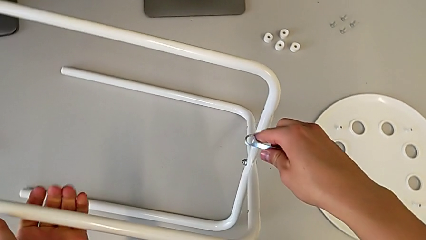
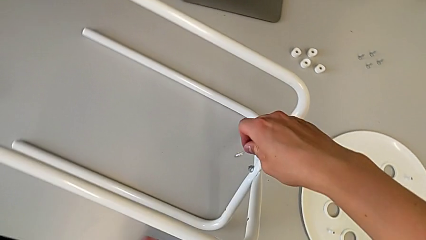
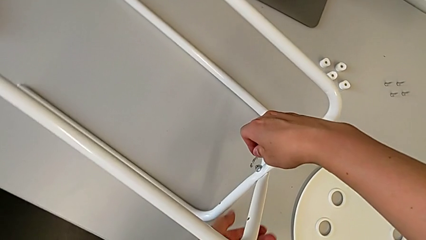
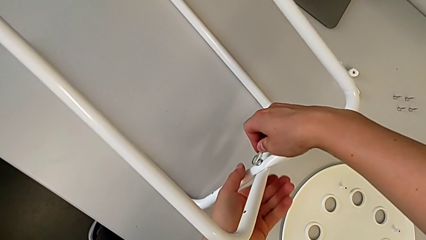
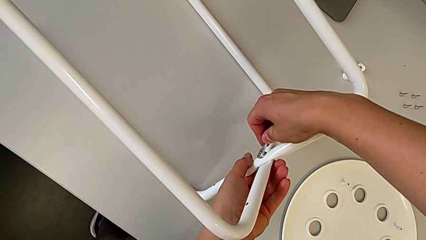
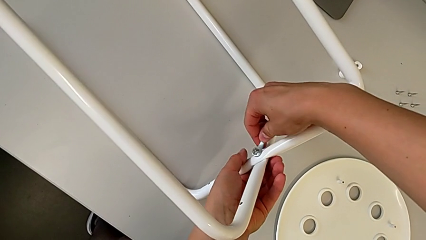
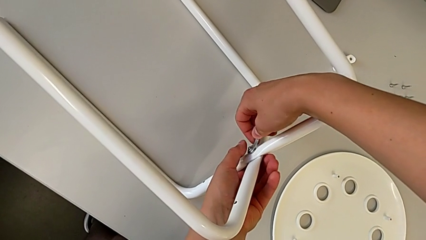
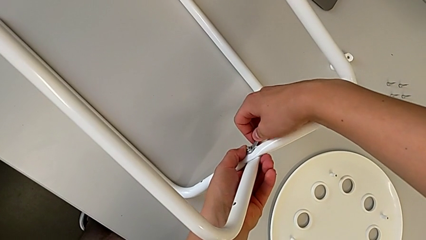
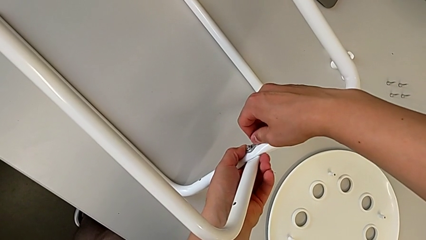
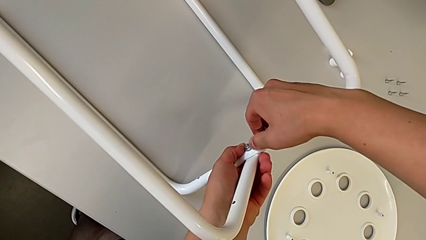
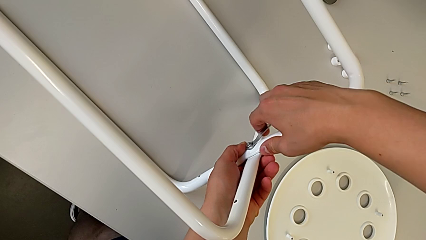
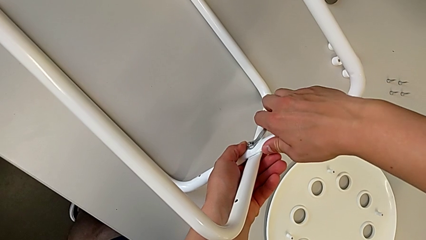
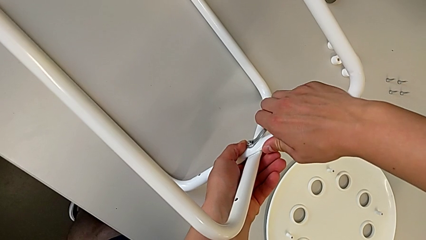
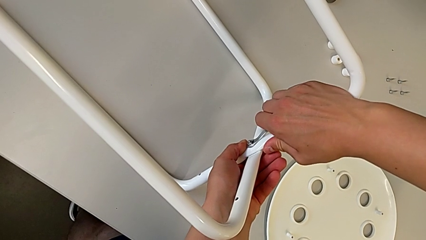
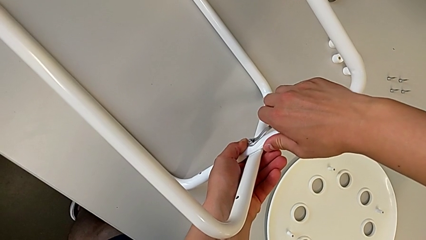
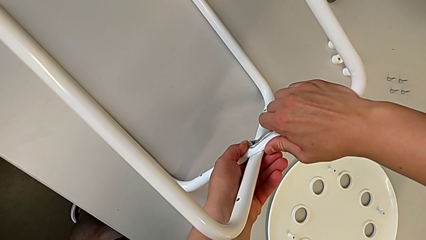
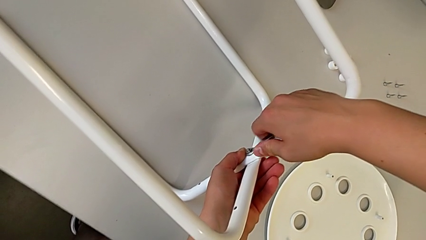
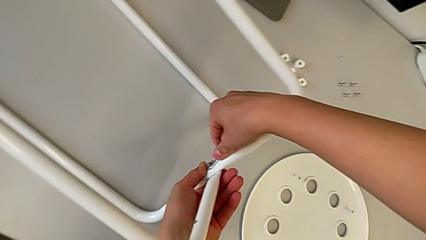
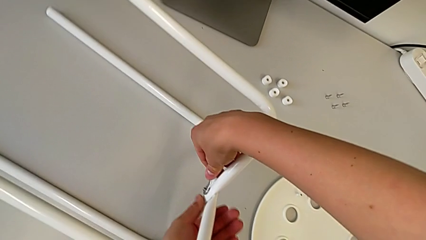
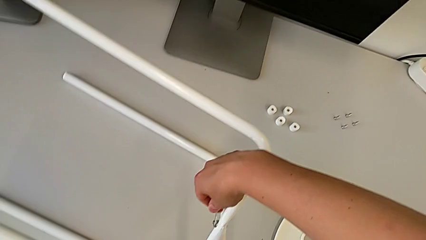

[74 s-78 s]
The camera wearer is screwing the legs together. They insert the hexagonal wrench, screw the hex nut and withdraw the hexagonal wrench.

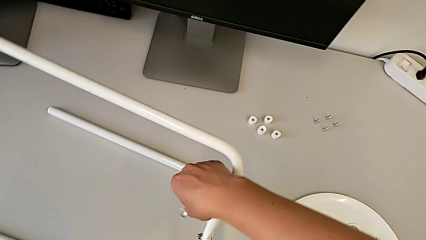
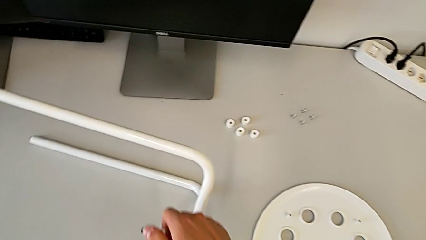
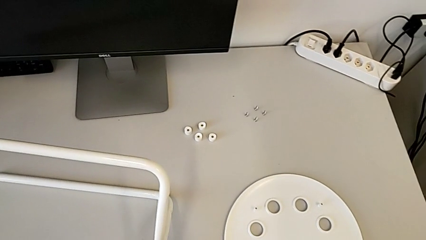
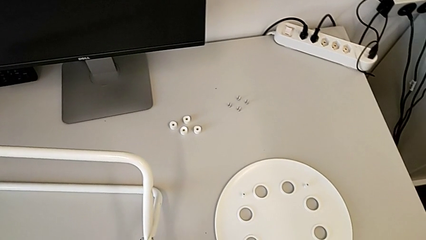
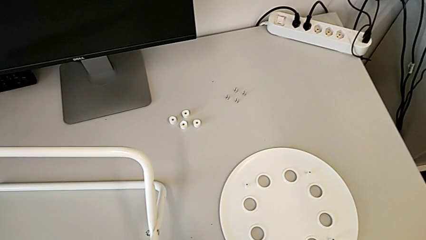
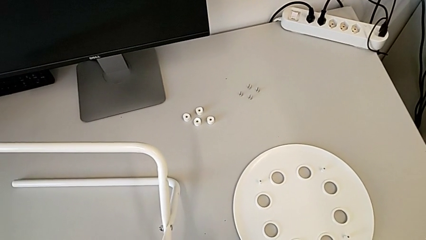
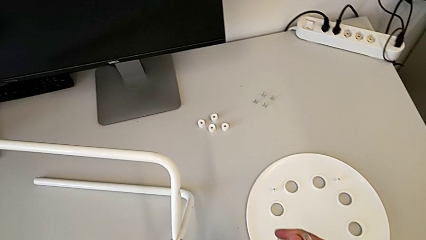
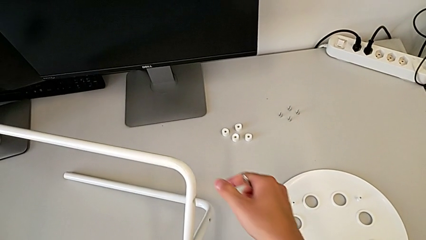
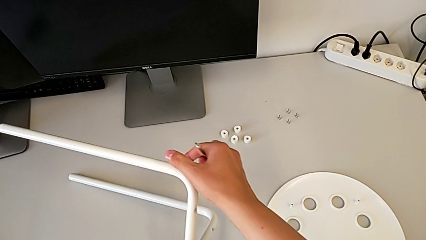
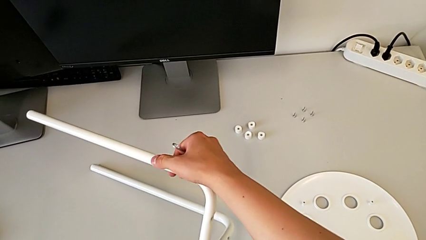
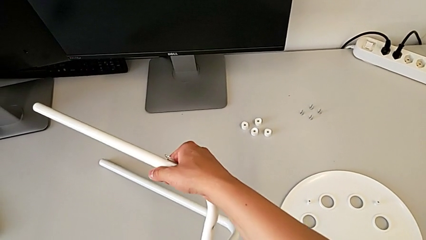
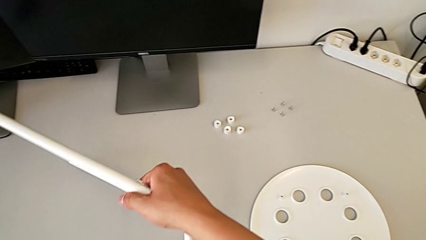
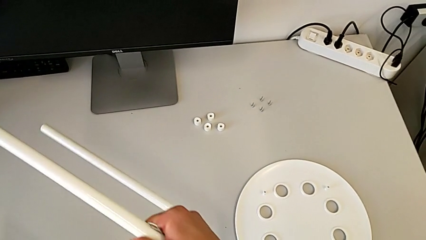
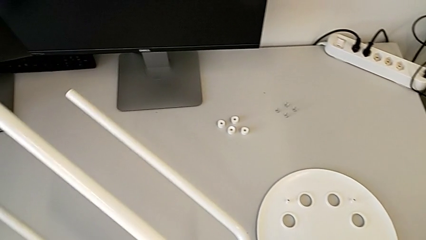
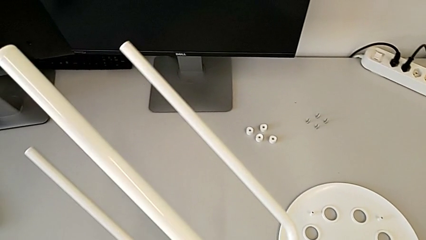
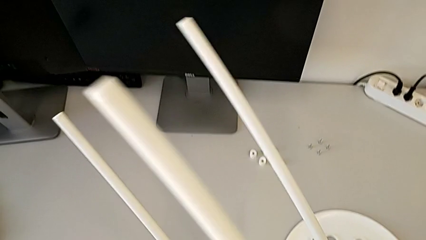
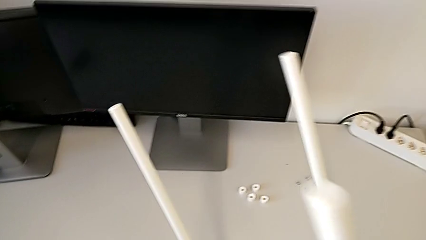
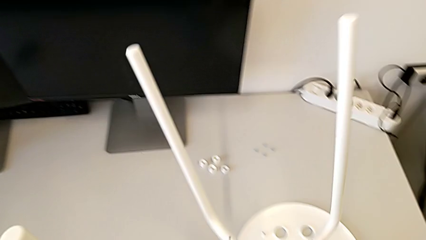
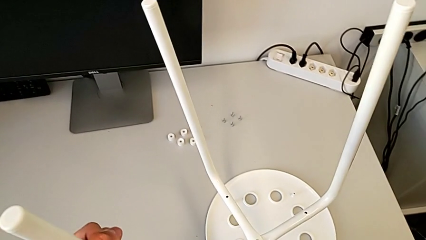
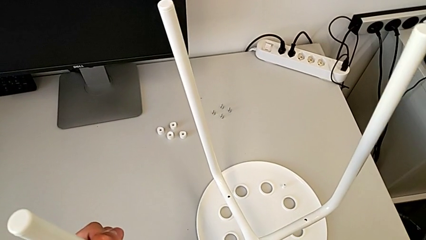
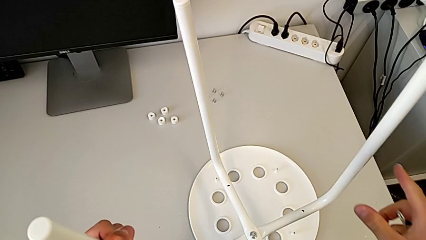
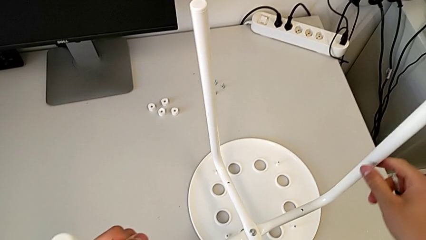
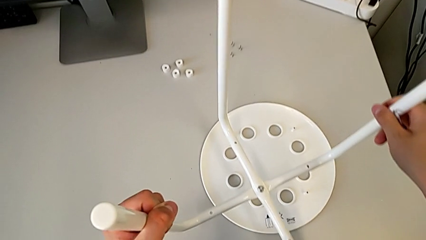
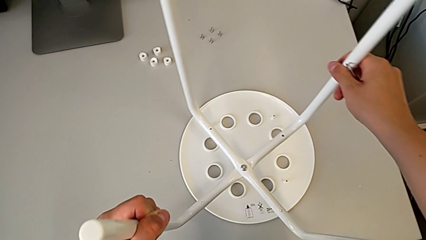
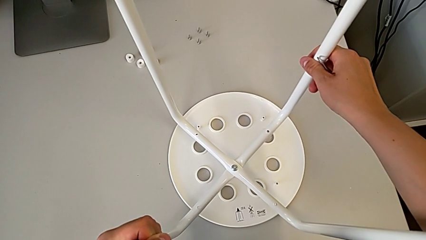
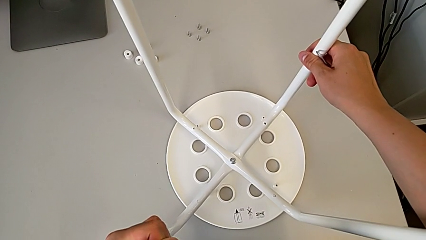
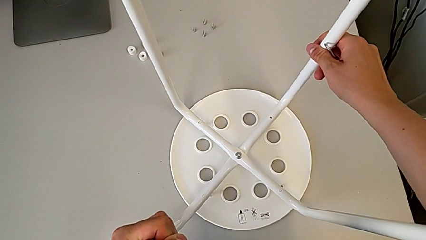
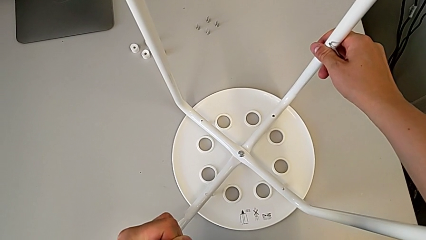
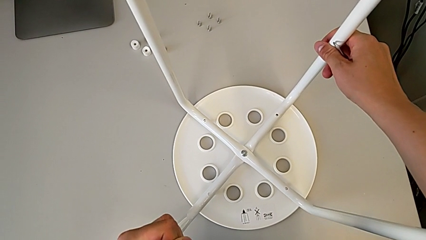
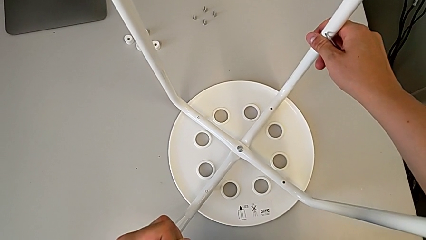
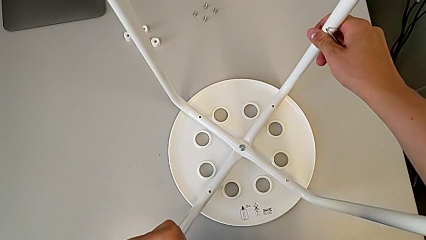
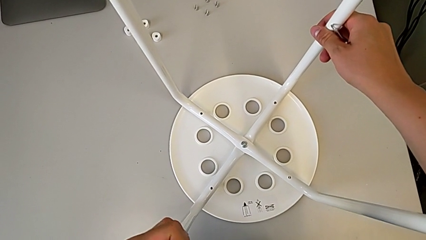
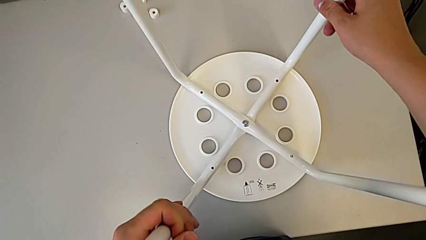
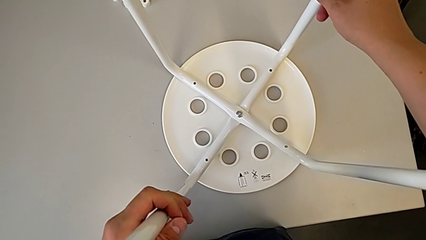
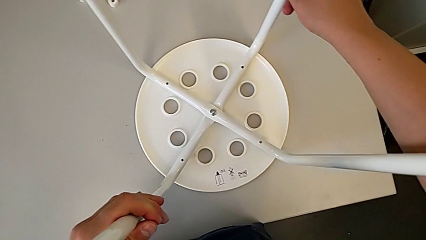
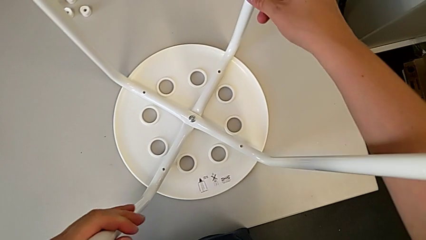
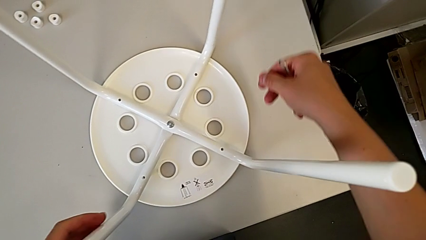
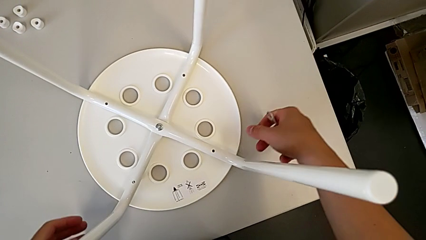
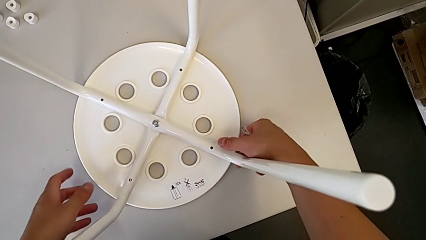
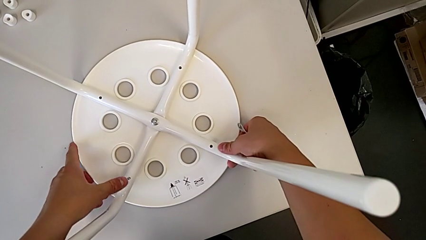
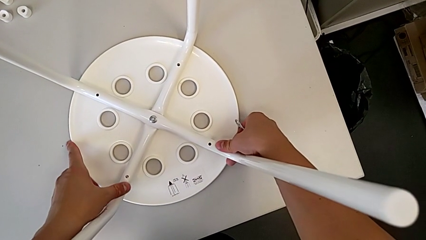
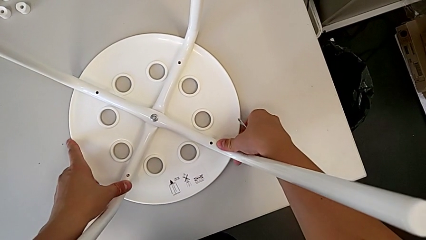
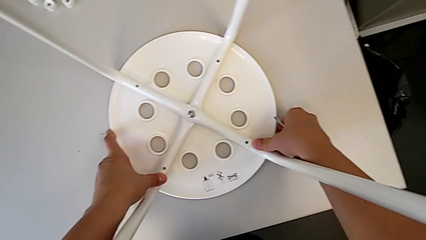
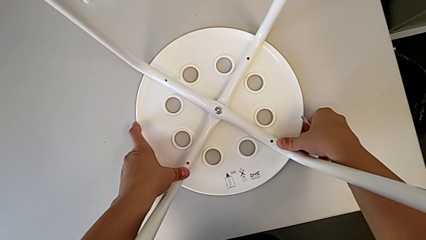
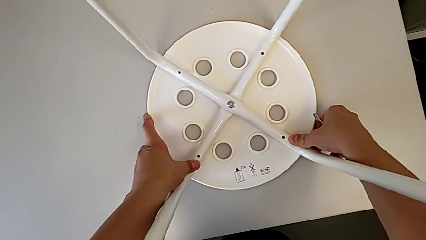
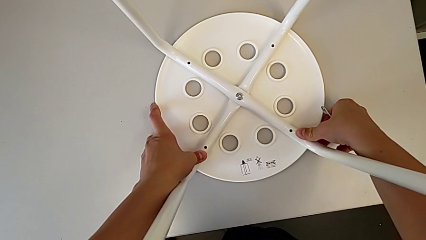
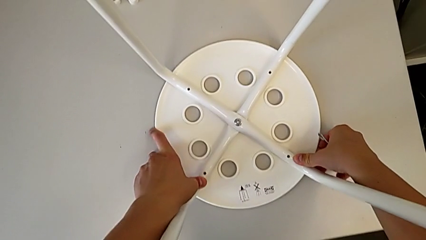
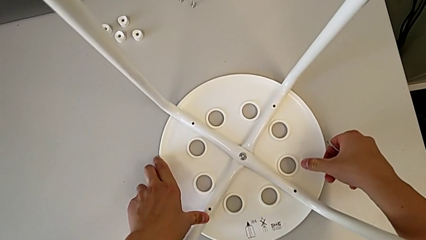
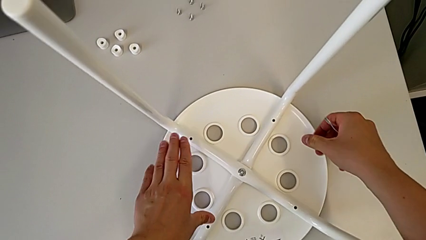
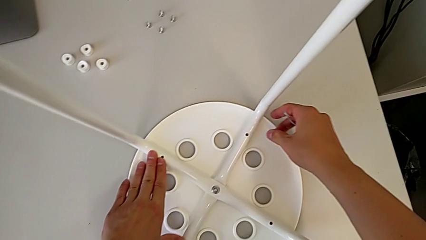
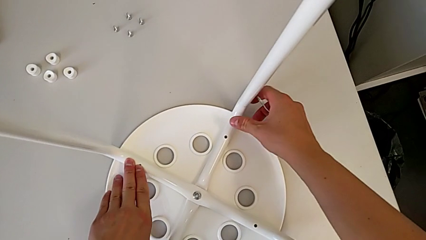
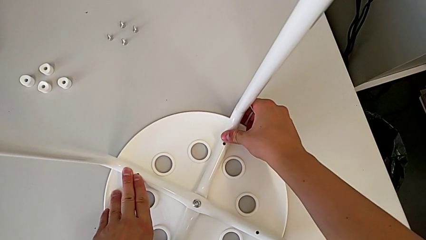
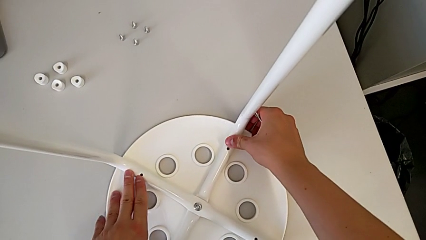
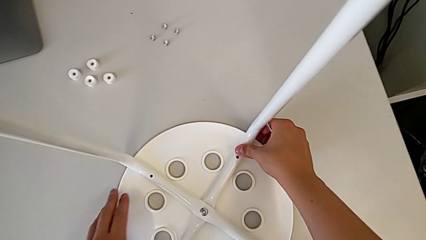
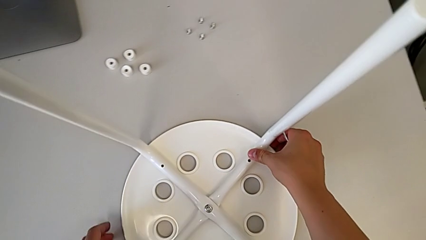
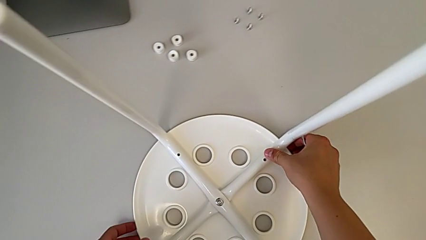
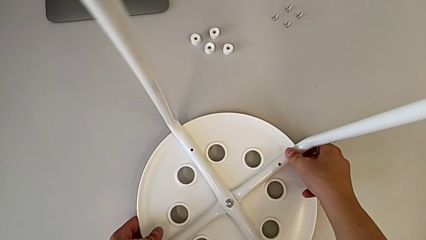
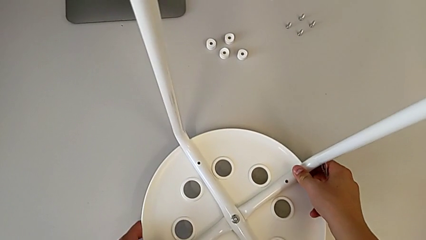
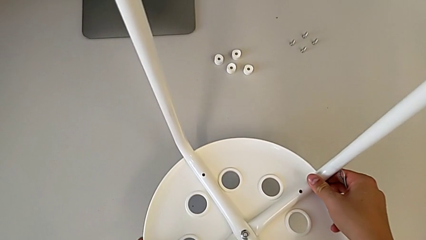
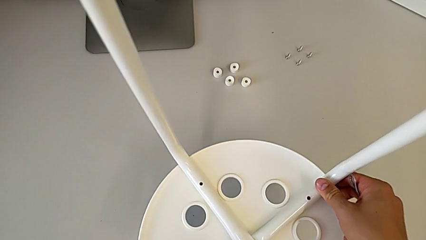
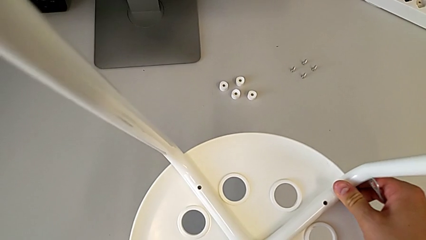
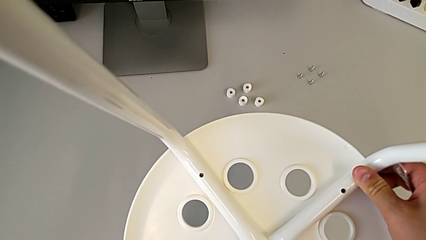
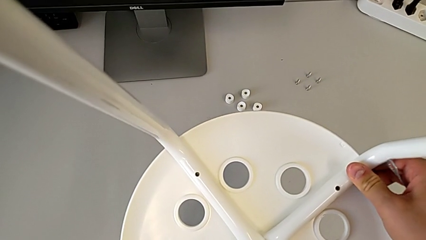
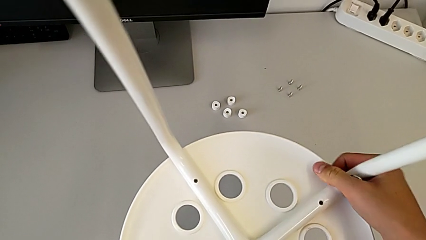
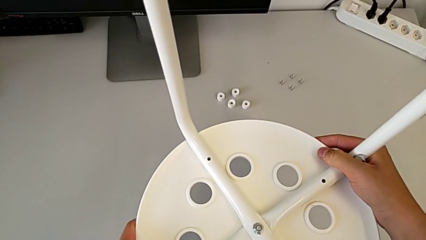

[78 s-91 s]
The camera wearer is screwing four screws into the chair. They approach the stool, grab it, rotate it, align the leg, slide the stool and lift it.
